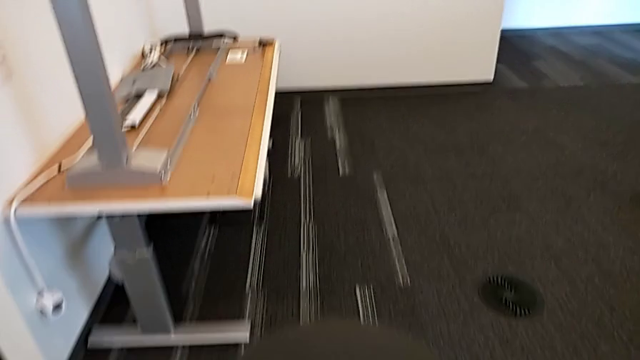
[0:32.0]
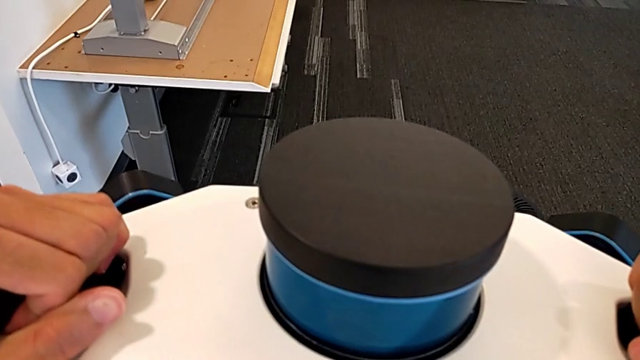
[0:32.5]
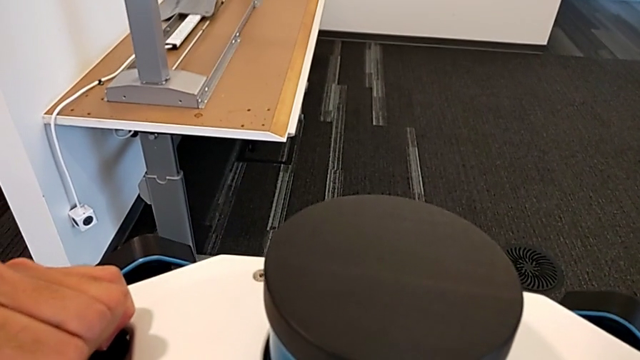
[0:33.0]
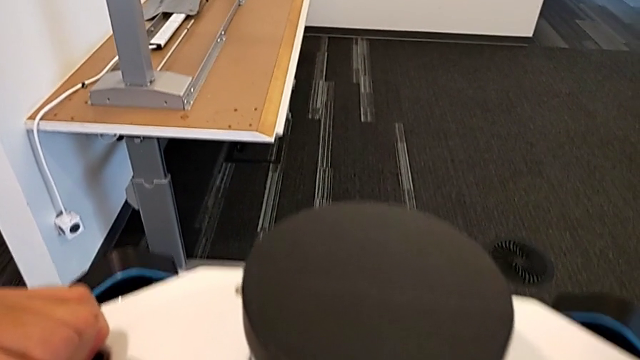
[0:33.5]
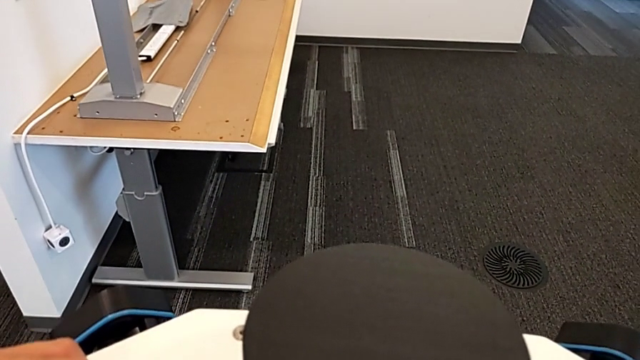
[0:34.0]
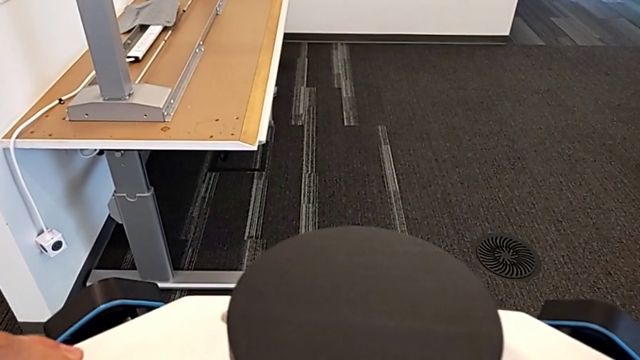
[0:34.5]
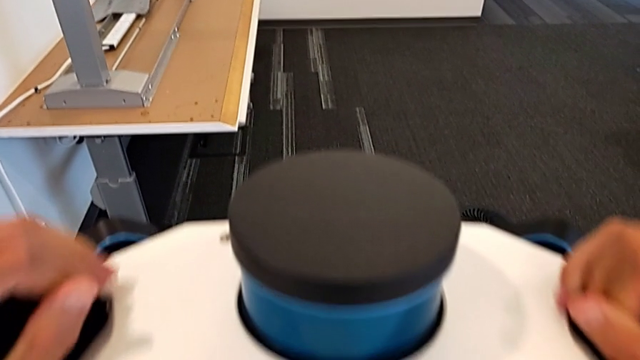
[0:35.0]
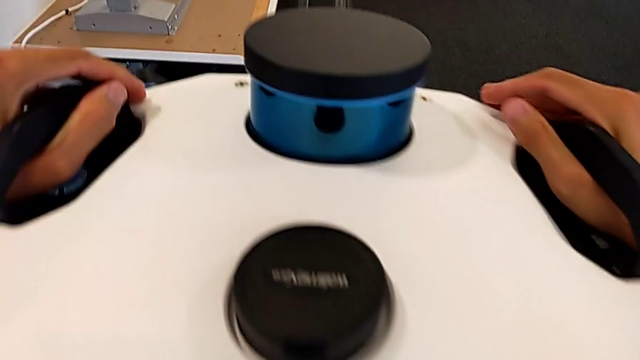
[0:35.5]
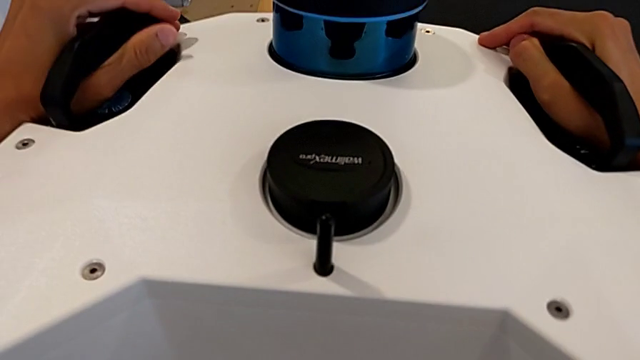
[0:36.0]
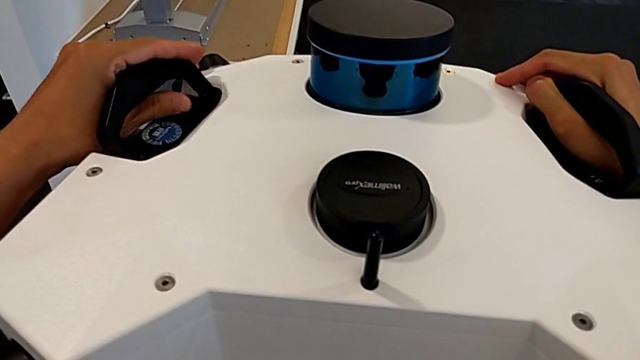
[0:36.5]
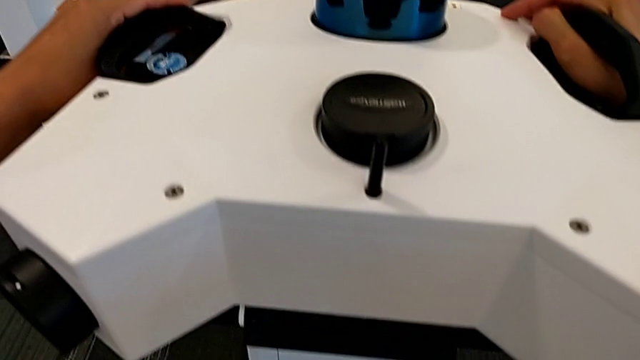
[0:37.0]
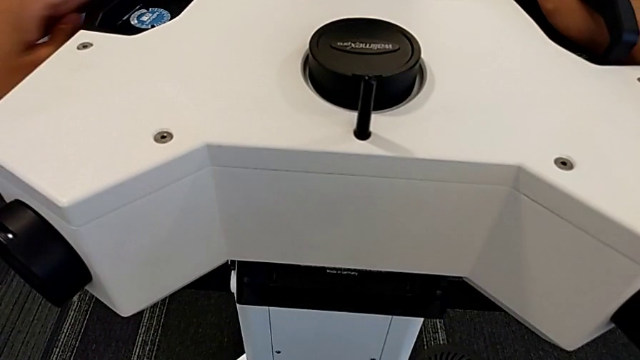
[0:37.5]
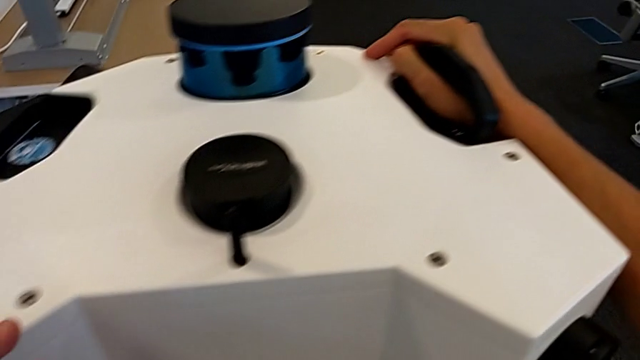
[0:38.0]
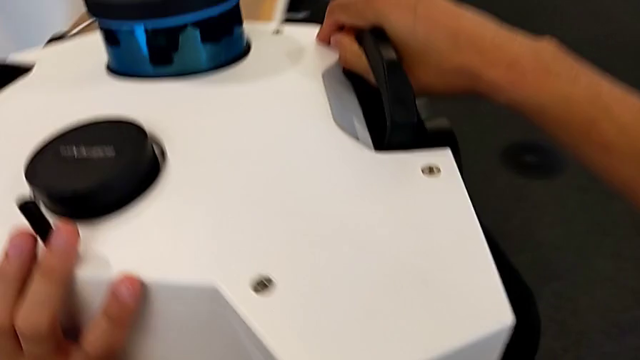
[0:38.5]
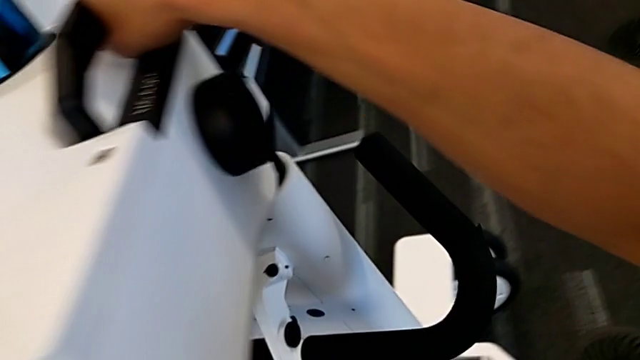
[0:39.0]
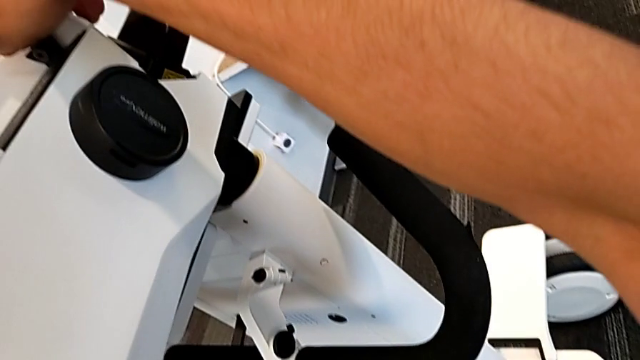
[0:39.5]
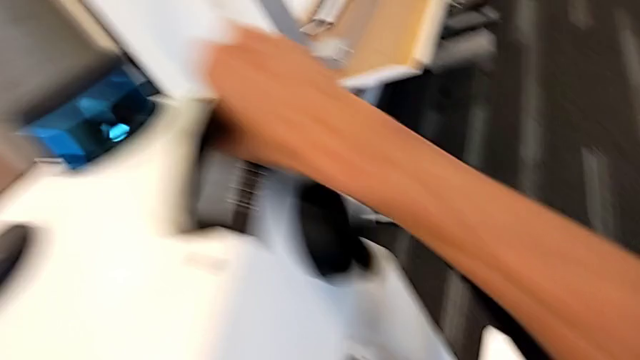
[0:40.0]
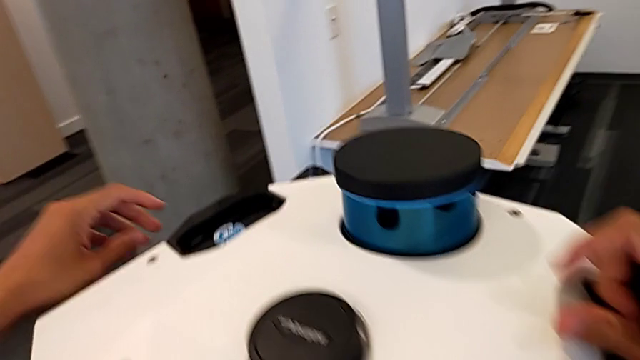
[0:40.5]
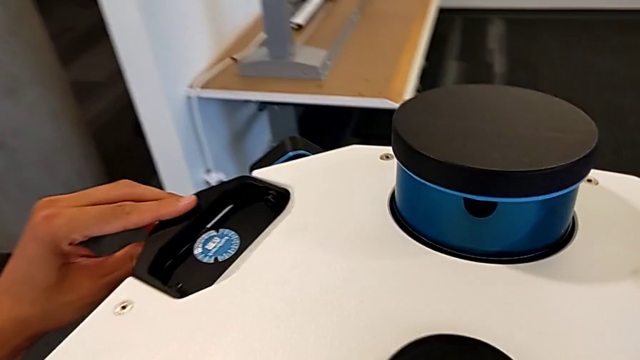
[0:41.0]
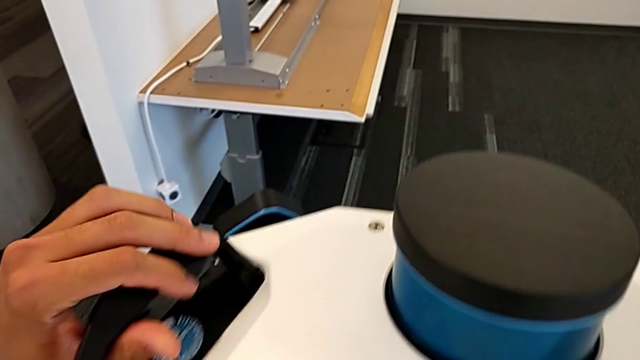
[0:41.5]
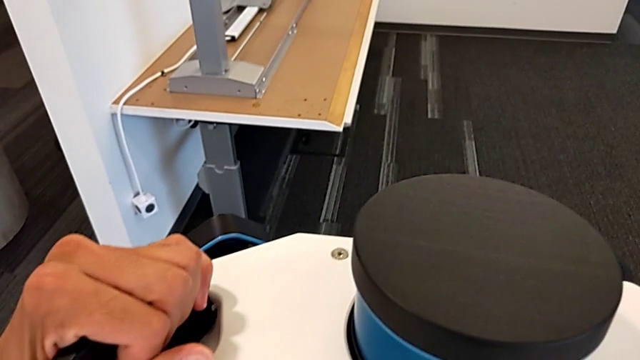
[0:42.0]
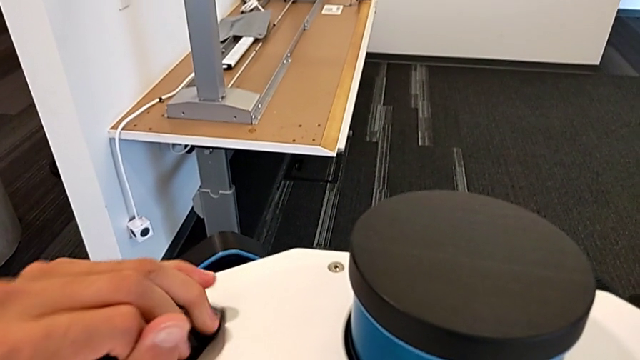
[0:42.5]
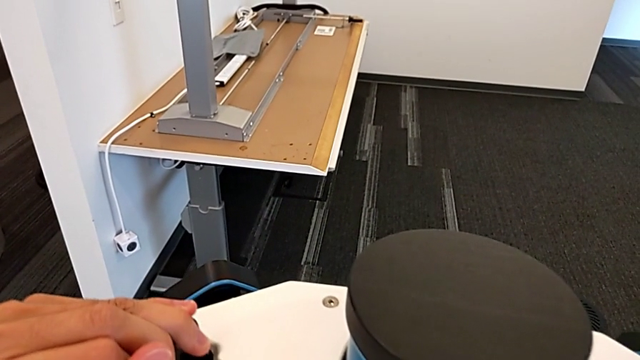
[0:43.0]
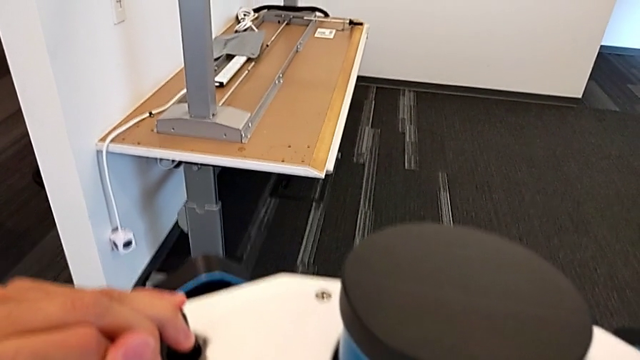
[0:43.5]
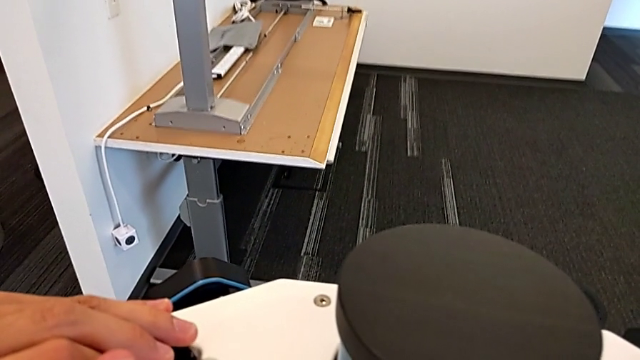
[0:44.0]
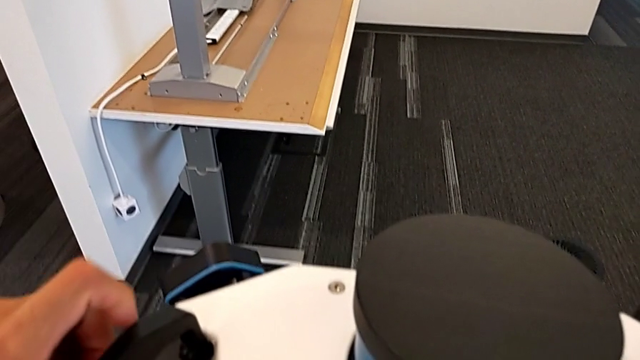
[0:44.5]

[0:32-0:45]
The camera wearer is detaching the machine's head. They keep inspecting the M6 head and grab the handle.

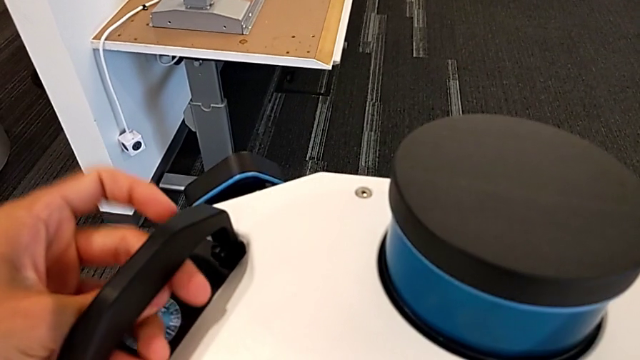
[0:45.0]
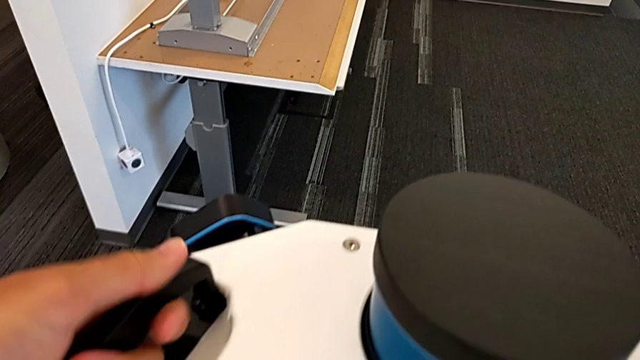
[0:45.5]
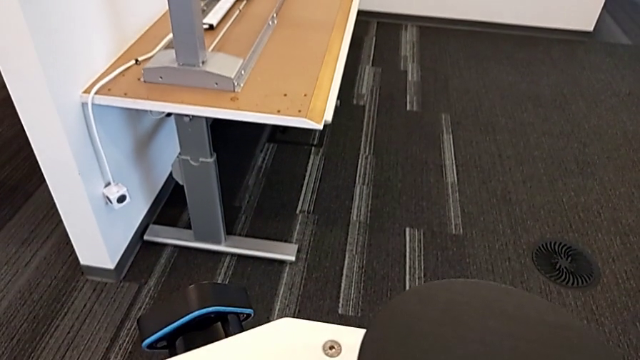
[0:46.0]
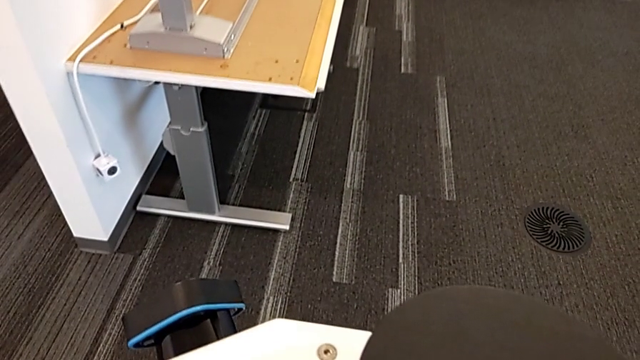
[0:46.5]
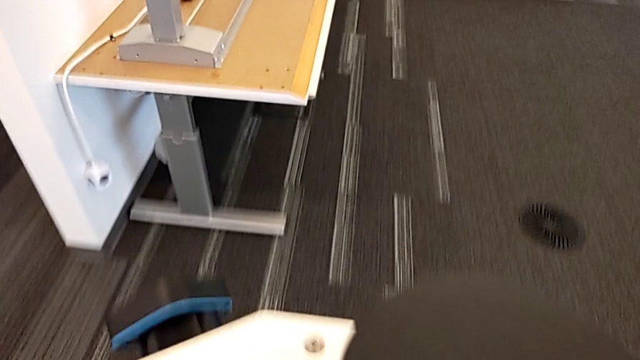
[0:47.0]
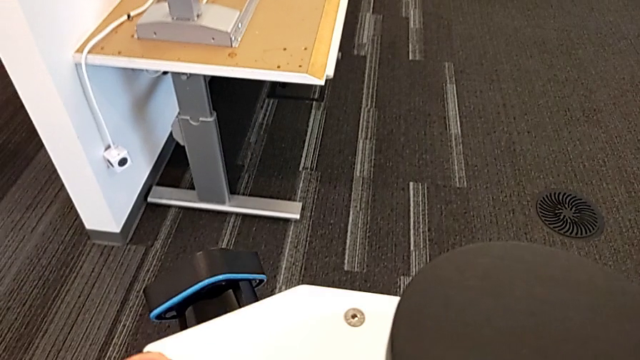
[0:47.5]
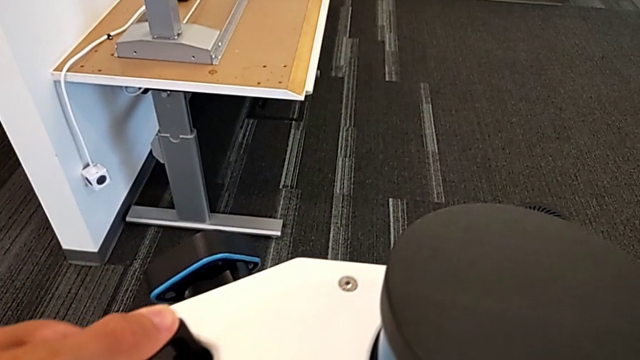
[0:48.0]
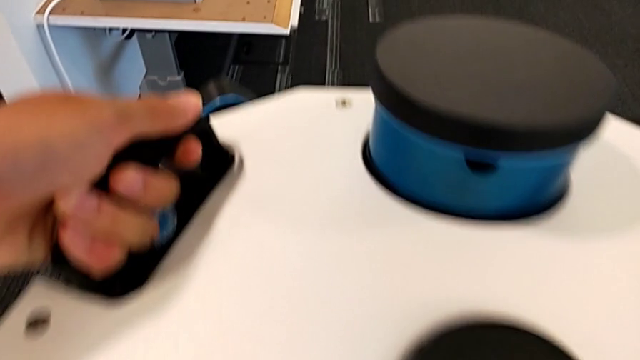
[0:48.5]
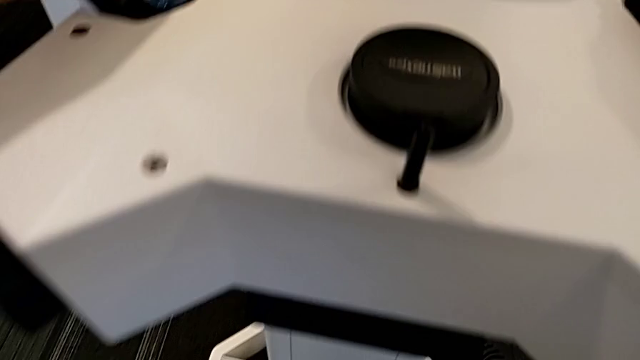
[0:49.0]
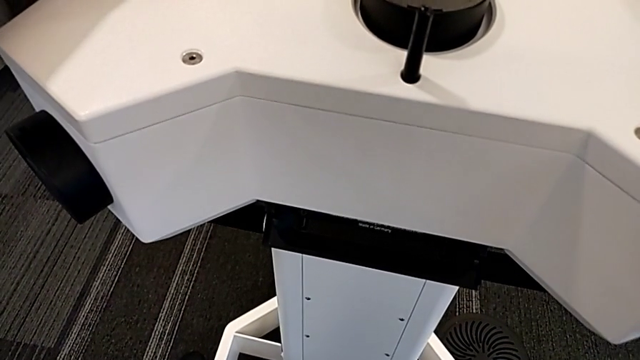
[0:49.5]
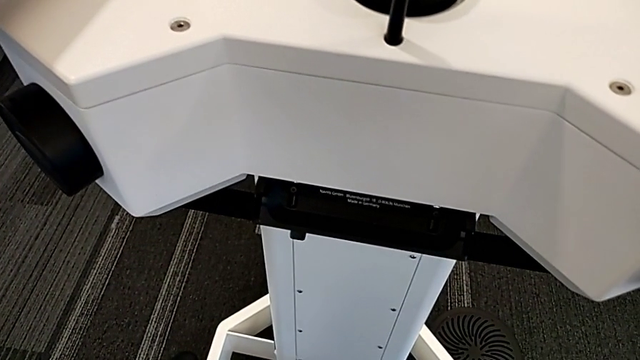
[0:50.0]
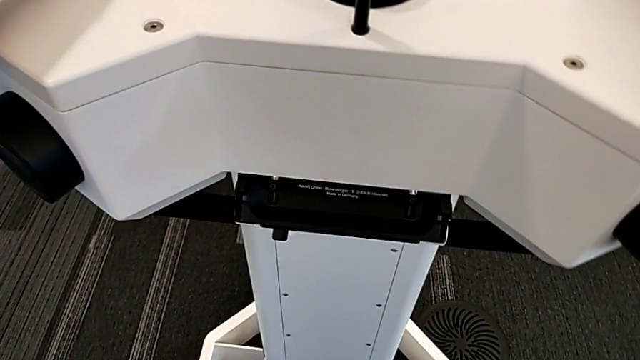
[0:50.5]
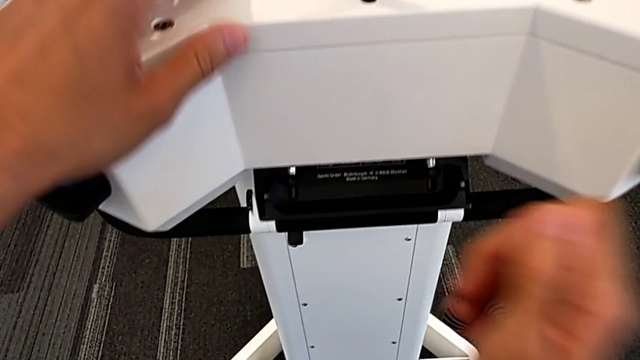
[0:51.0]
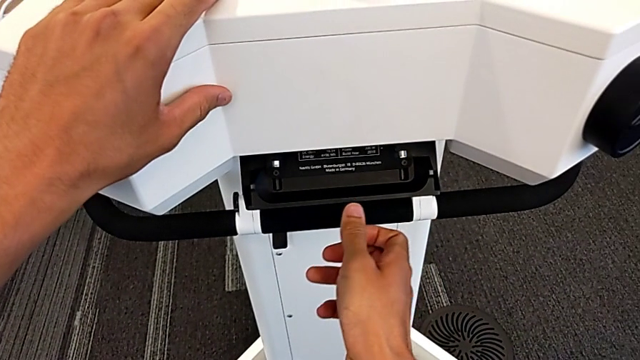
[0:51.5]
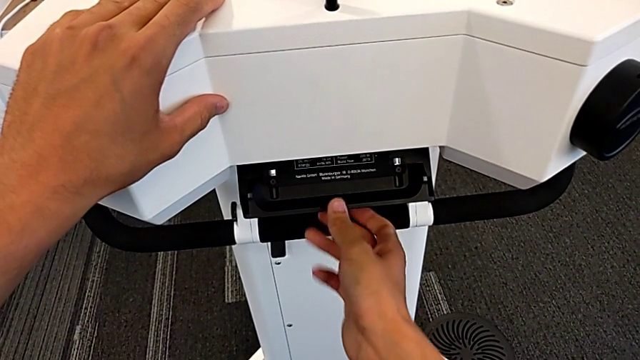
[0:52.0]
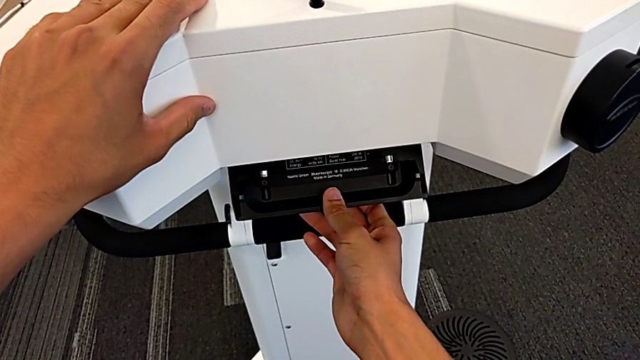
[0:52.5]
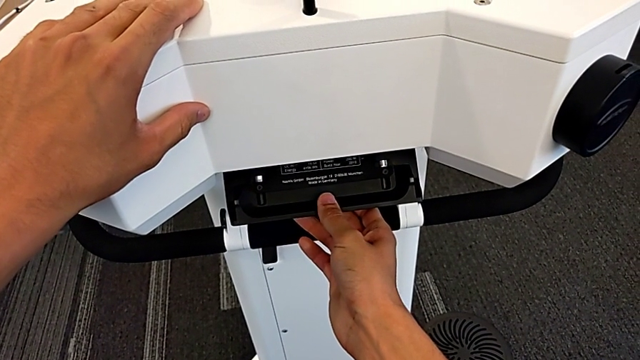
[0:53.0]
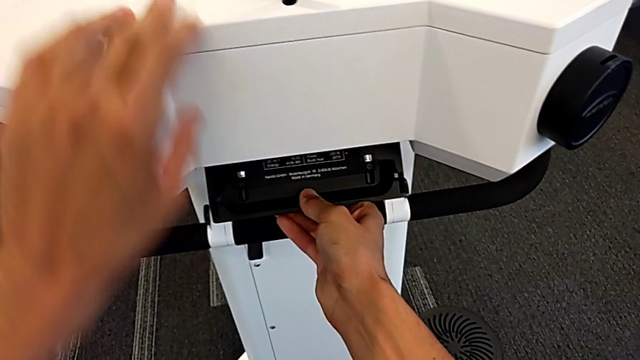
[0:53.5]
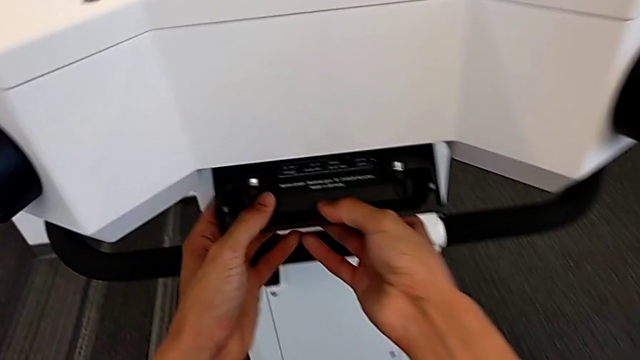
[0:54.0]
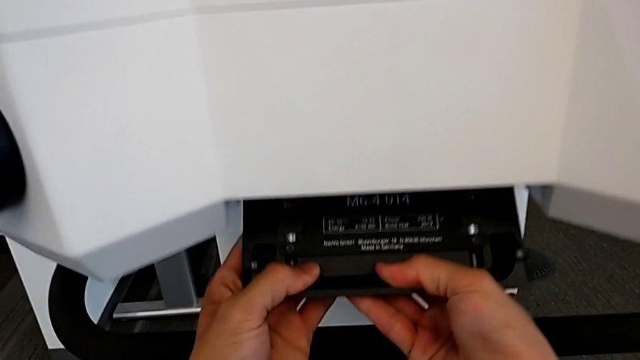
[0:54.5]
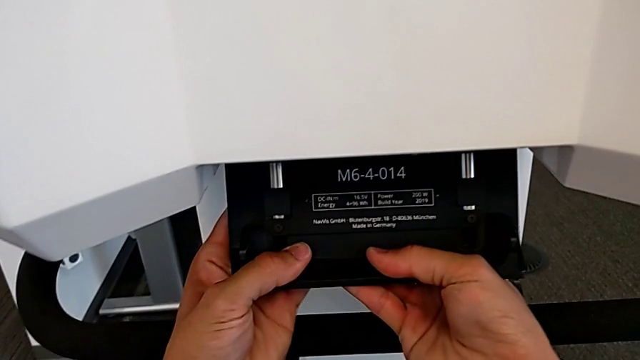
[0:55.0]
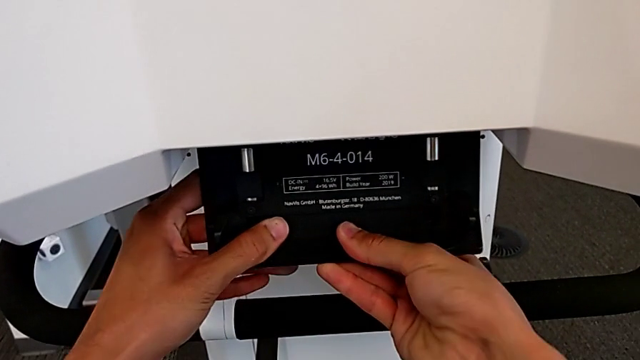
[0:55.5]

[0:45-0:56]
The camera wearer is detaching the machine's head. They wrongly lift the M6 head but cannot lift the head, and begin to grab the lever.
